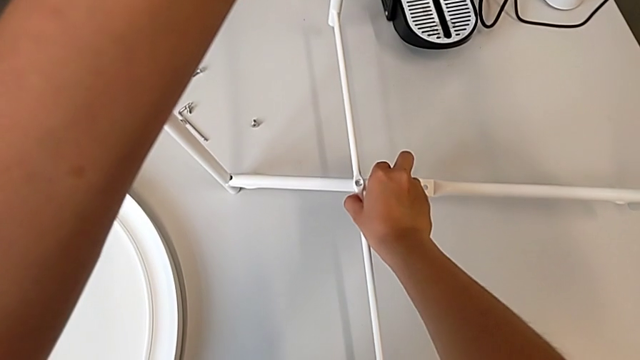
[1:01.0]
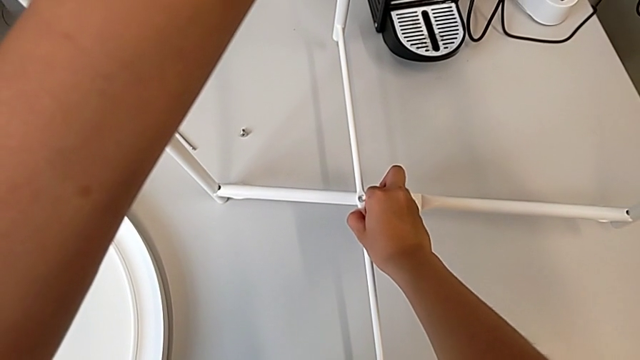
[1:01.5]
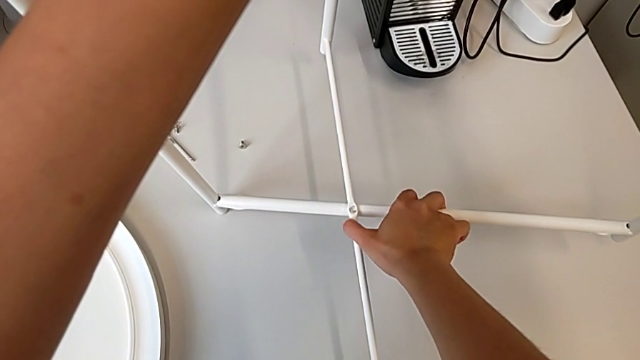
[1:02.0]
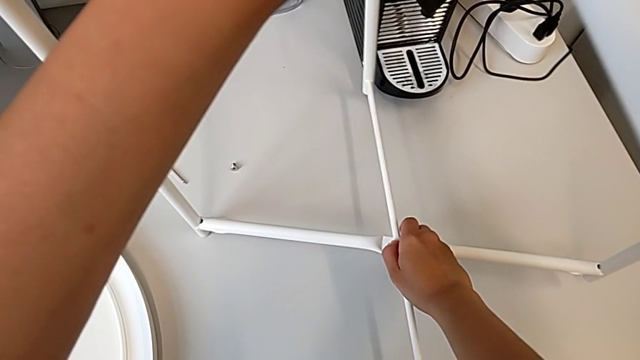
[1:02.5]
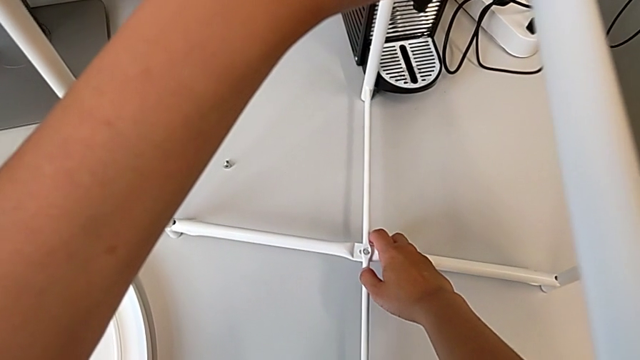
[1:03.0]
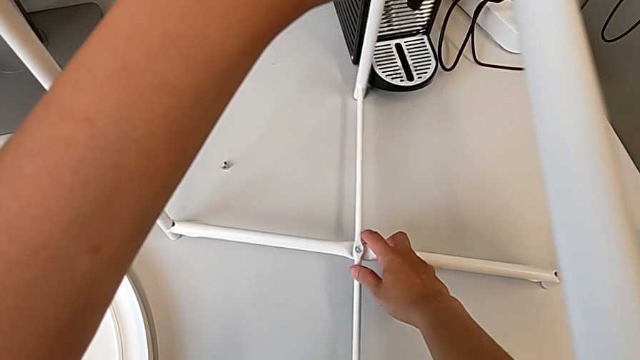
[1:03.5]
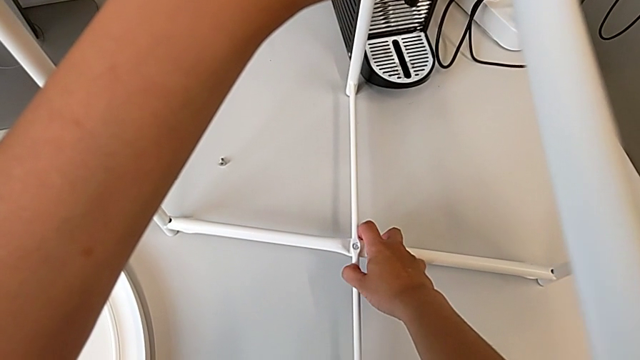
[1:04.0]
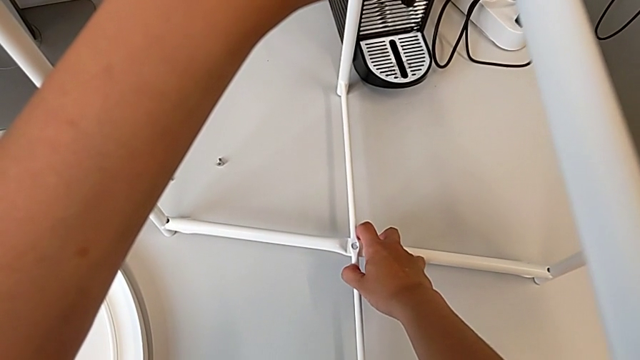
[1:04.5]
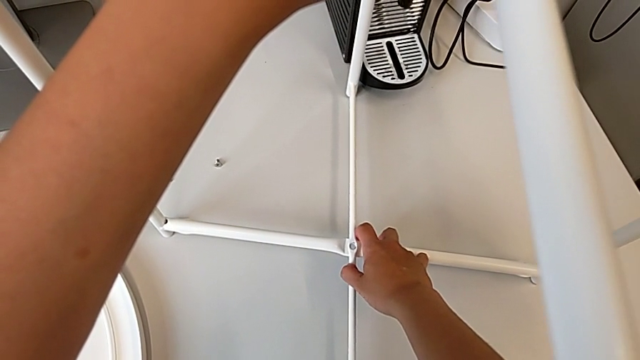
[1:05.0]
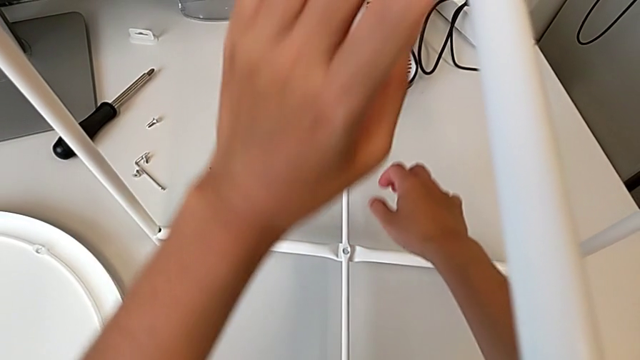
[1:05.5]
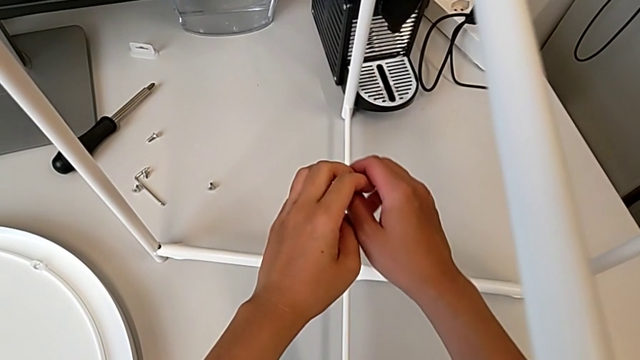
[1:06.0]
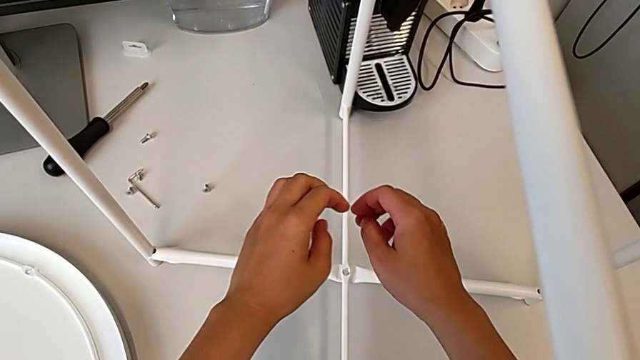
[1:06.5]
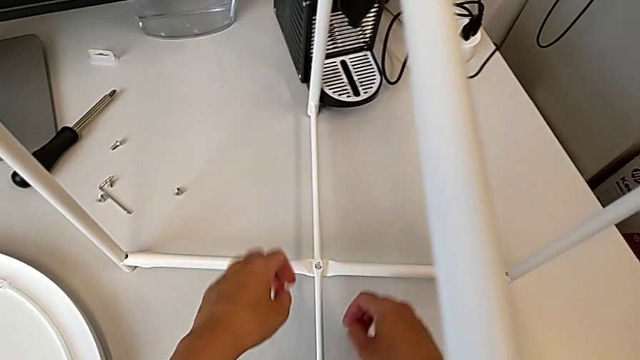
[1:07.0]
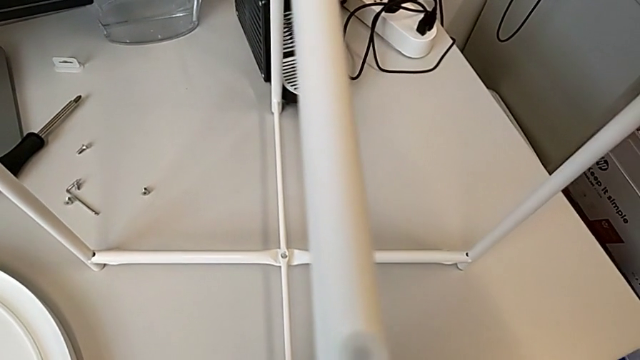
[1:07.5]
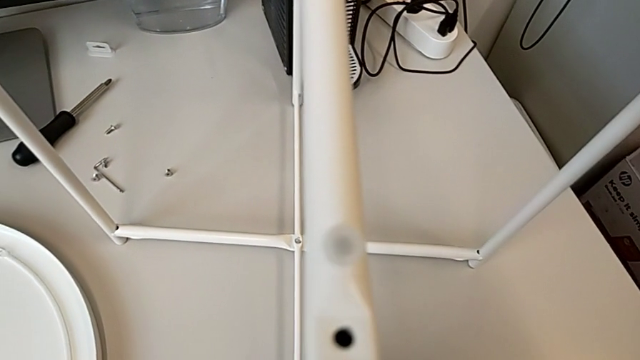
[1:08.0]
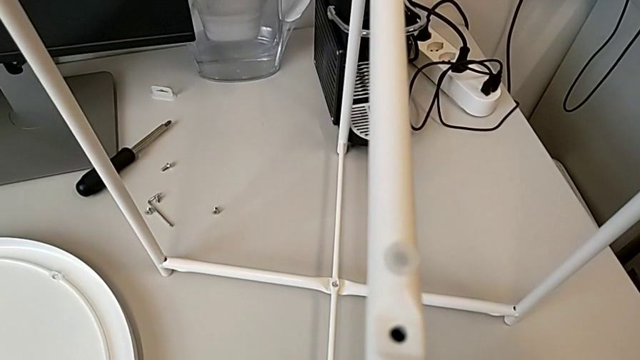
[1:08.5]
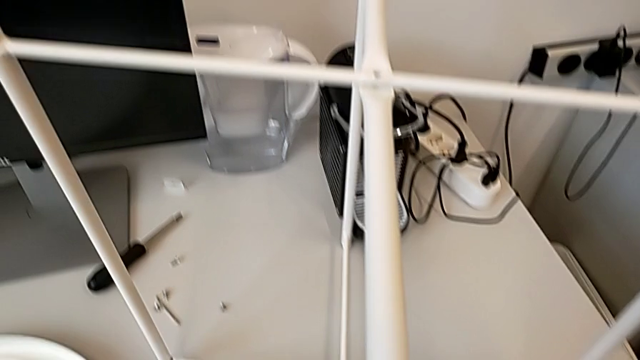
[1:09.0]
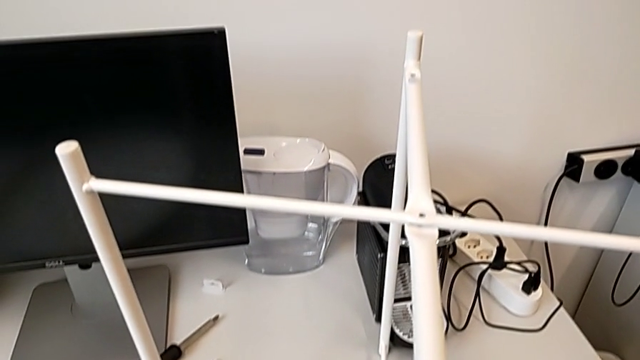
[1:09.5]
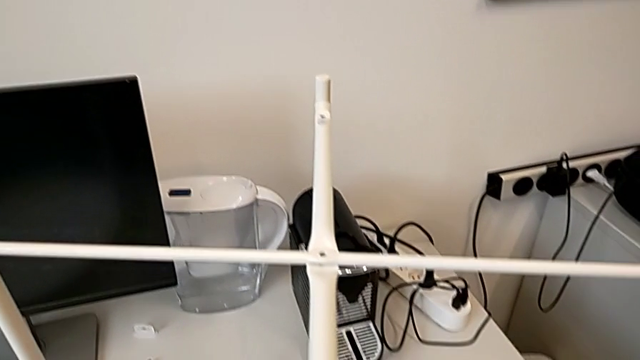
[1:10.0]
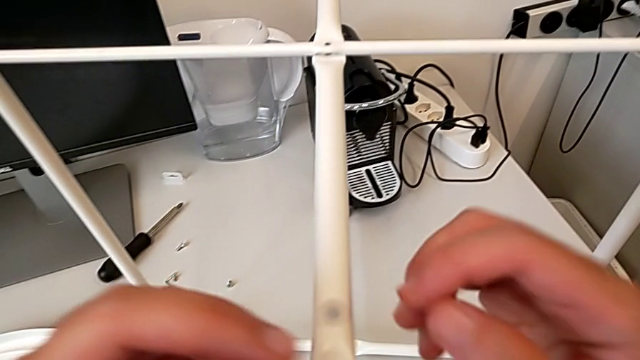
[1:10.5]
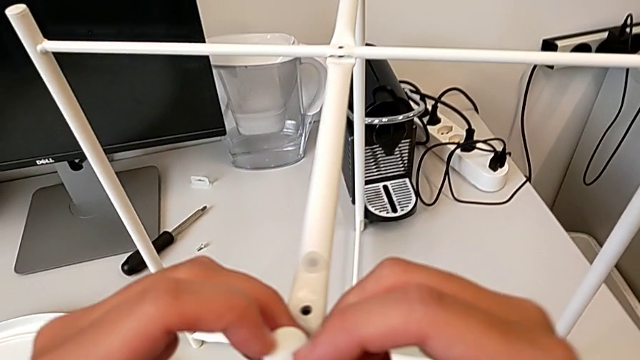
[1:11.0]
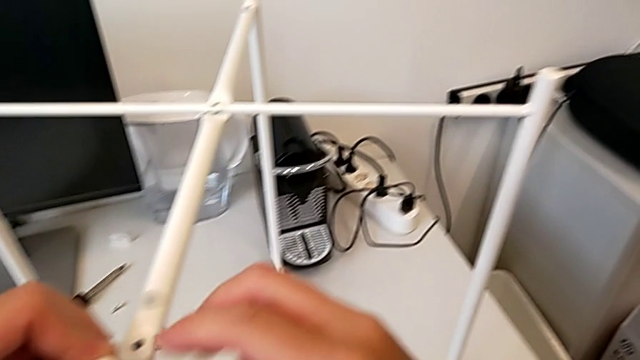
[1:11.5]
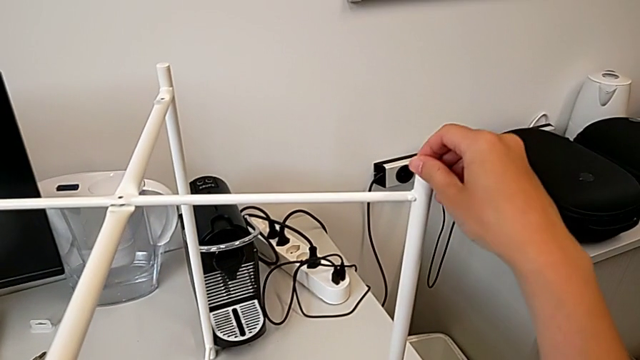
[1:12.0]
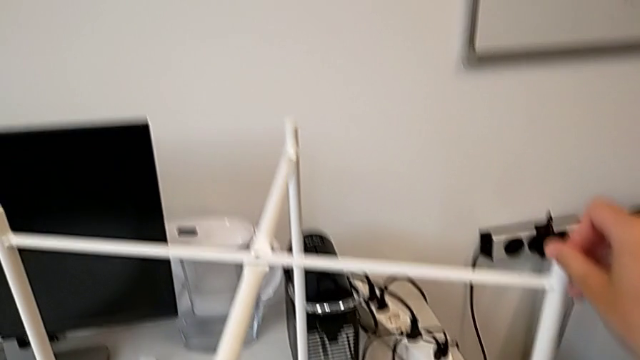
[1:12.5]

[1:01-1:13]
The camera wearer is assembling the legs regularly. They wrongly align the leg with the right hand, place it with the left hand, hold it and inspect it twice.

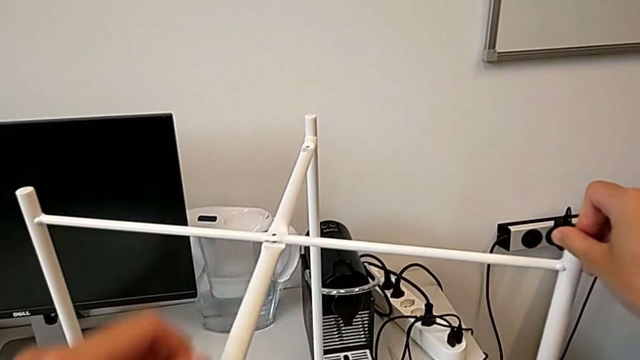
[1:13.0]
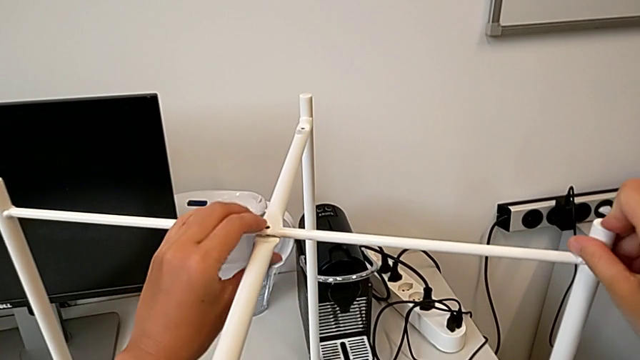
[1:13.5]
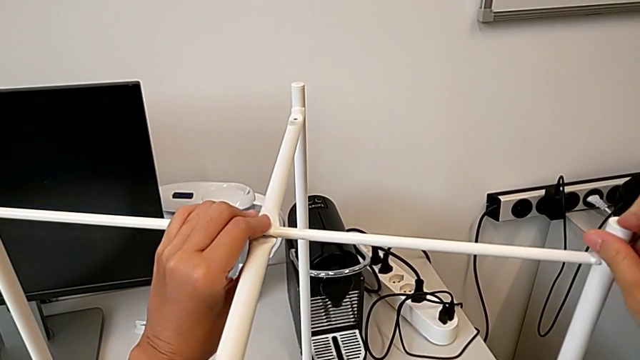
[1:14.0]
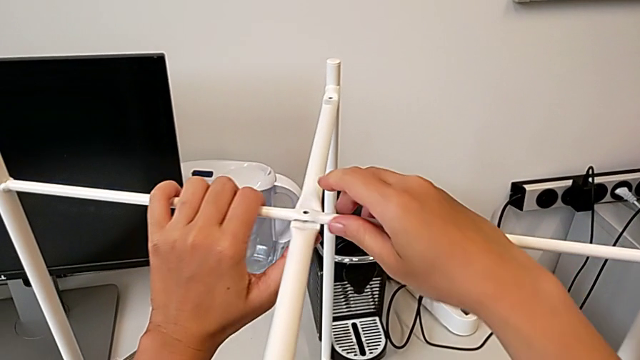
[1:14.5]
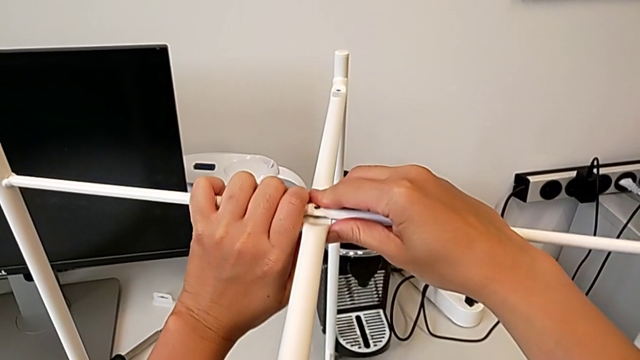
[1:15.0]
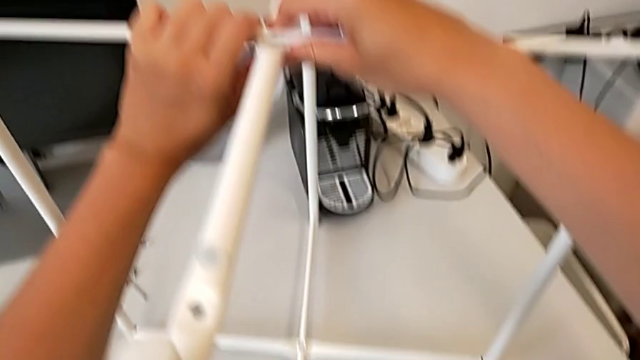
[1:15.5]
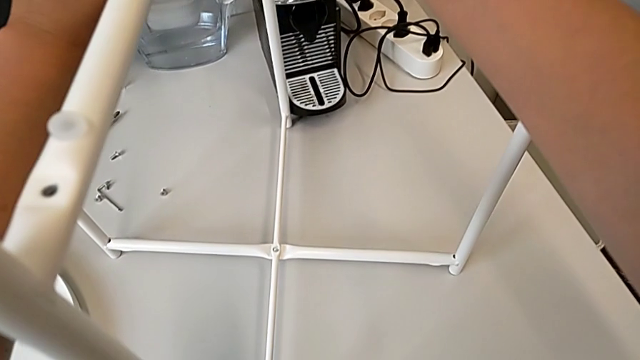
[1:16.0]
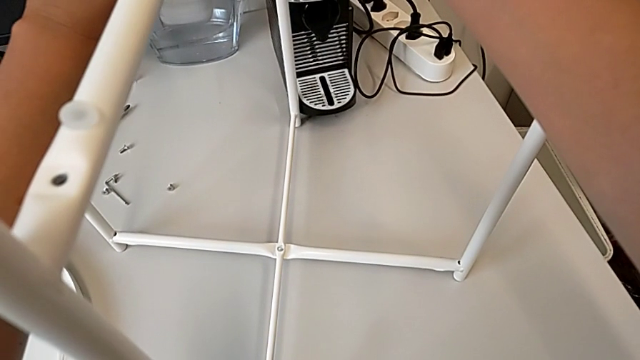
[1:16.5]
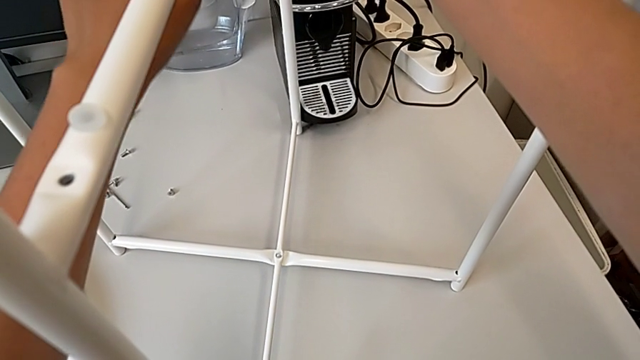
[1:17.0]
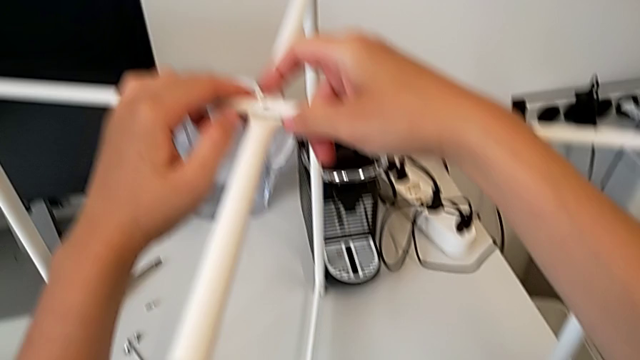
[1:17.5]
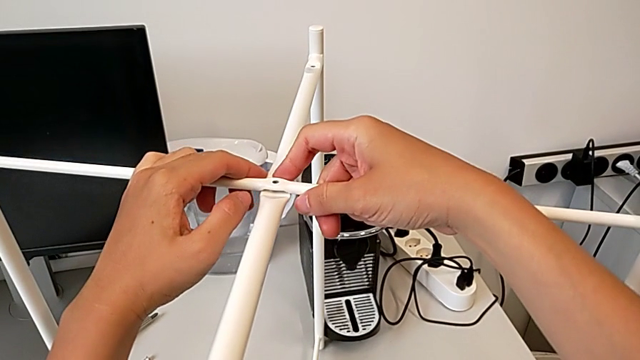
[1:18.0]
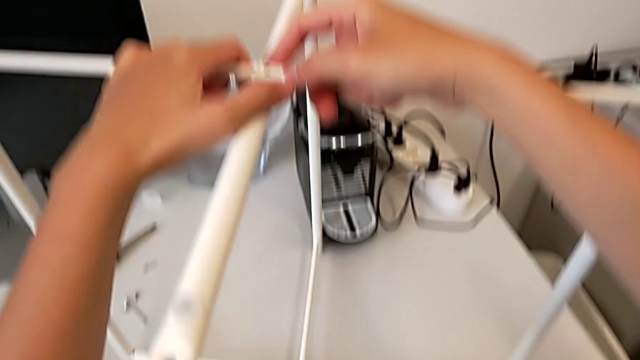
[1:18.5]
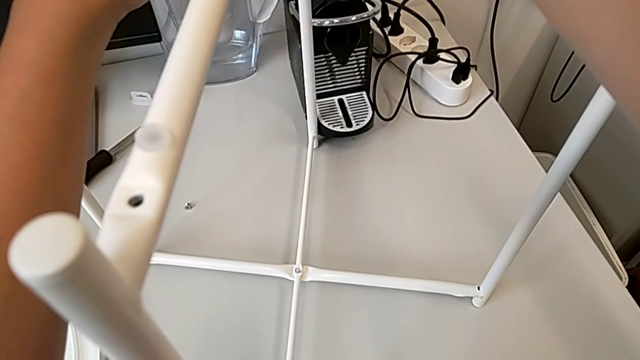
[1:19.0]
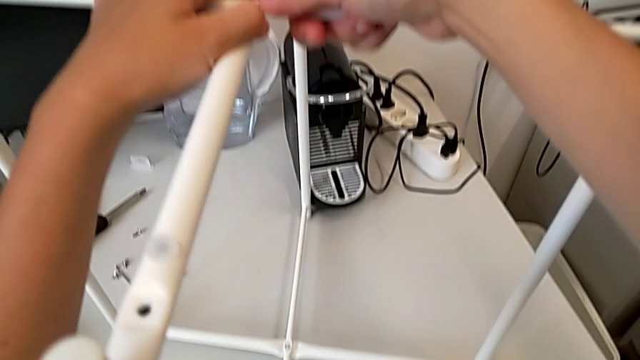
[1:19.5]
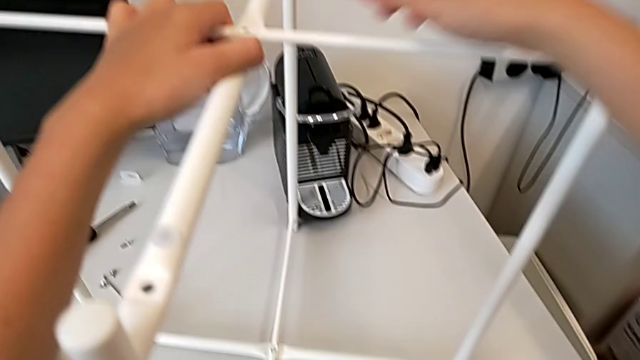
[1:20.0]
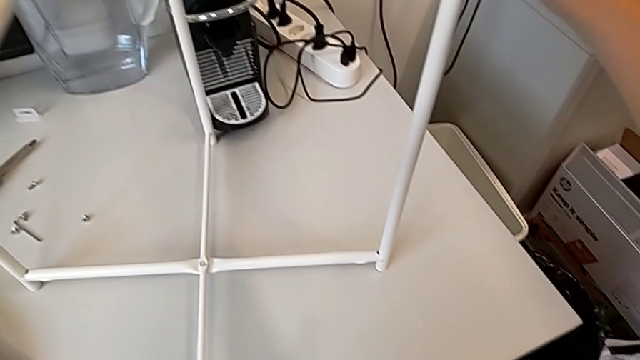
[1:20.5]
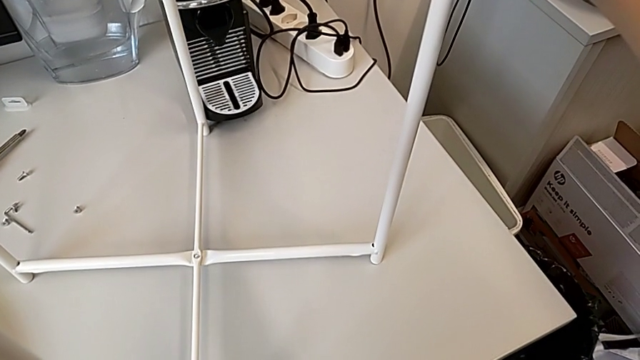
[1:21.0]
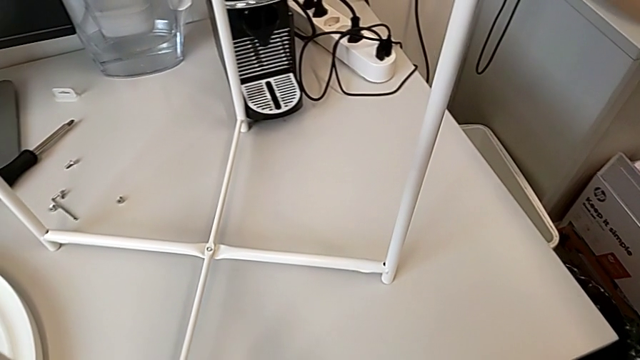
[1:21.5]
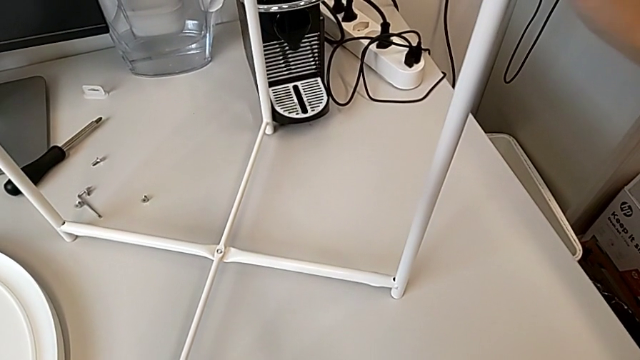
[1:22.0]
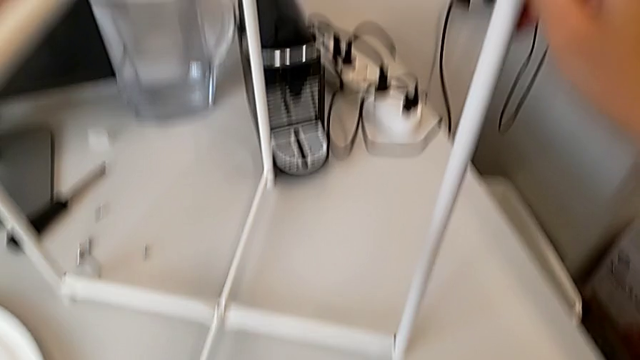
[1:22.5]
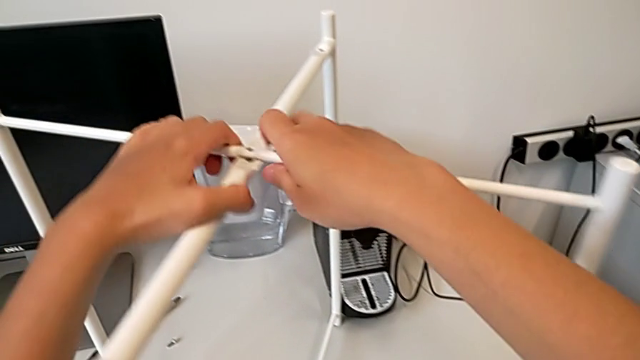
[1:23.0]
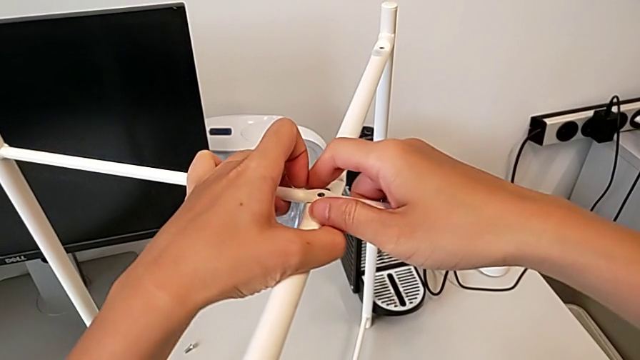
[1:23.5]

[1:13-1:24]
The camera wearer is assembling the legs regularly. They wrongly align the leg, inspect it, grab it, slide it and withdraw it.
